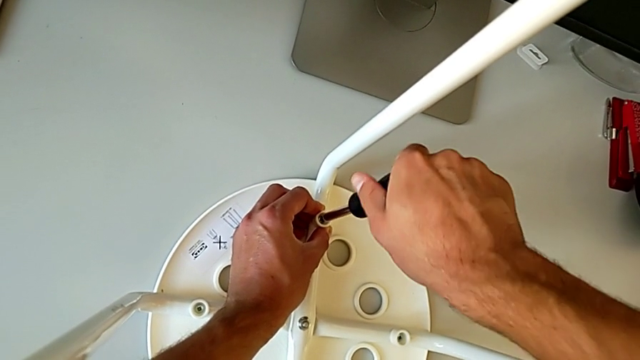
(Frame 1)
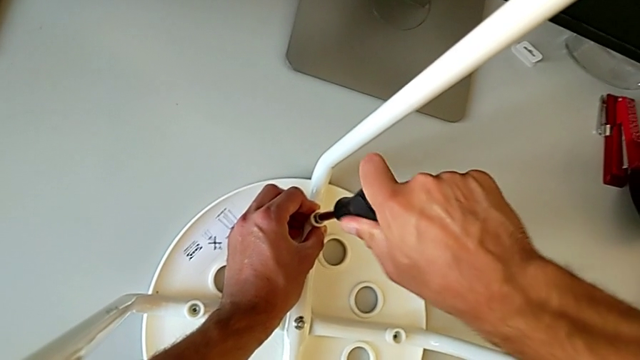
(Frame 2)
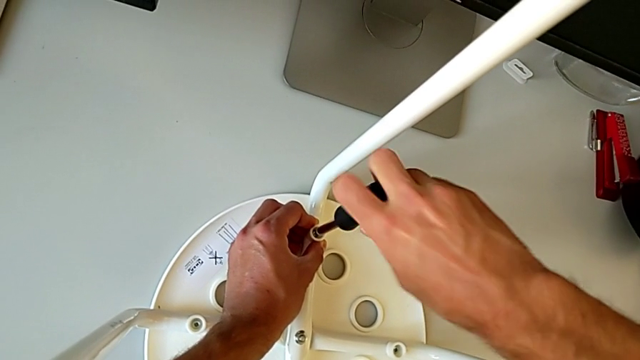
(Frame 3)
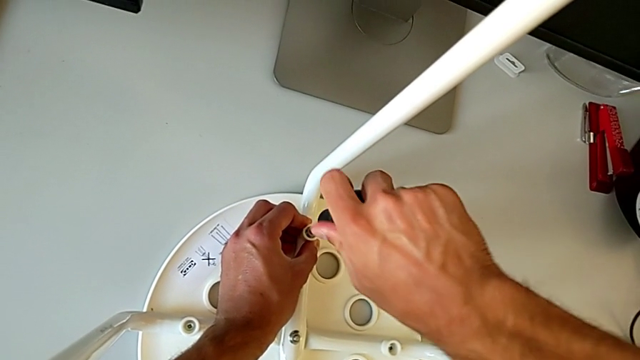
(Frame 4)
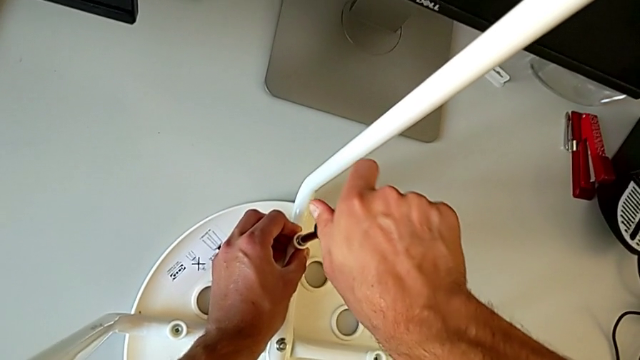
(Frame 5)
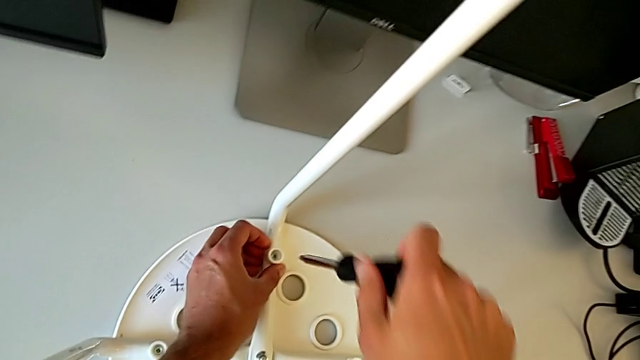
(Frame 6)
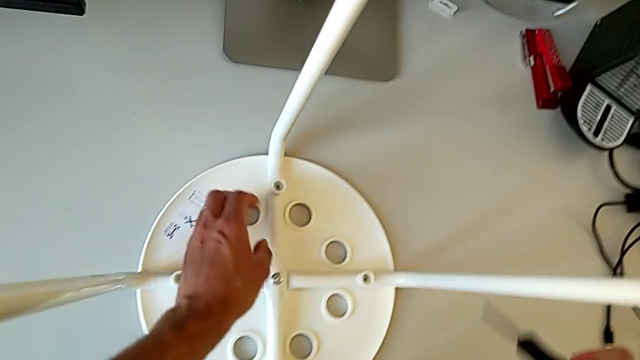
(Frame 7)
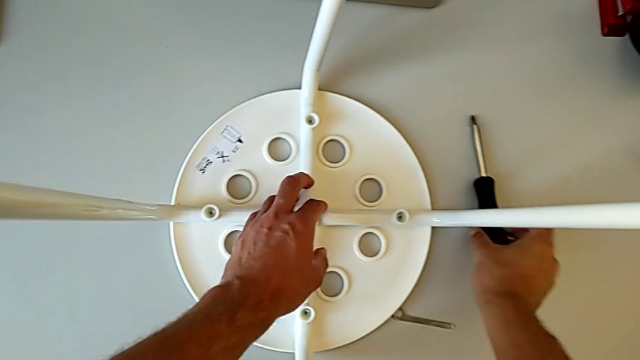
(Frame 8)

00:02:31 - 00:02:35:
The camera wearer is screwing the legs into place. They screw the screw with the right hand, withdraw the screwdriver and place it.
